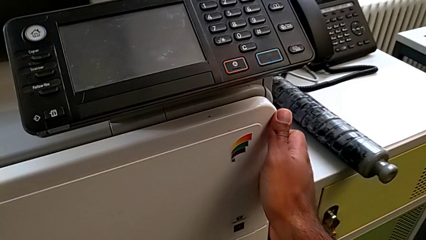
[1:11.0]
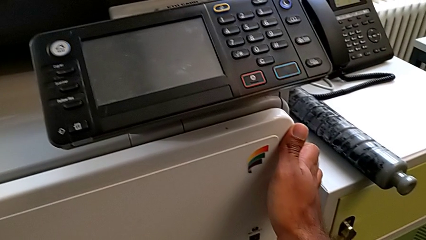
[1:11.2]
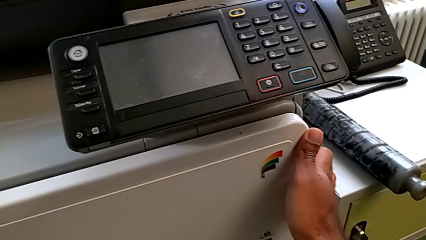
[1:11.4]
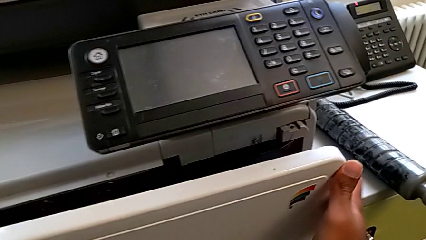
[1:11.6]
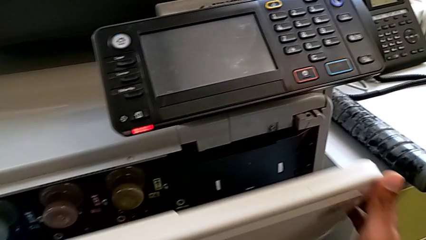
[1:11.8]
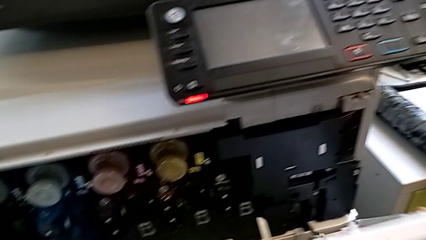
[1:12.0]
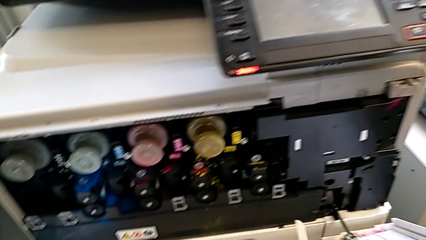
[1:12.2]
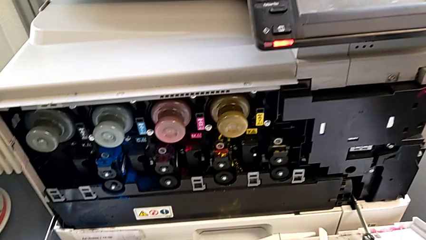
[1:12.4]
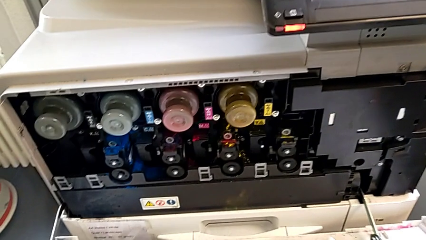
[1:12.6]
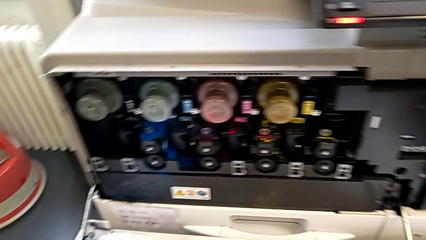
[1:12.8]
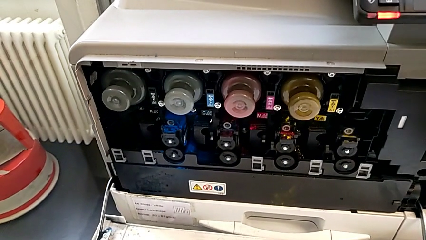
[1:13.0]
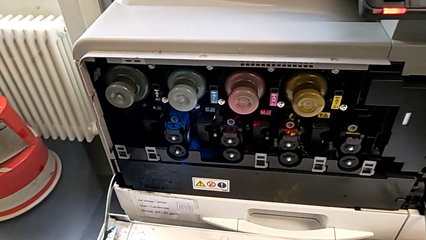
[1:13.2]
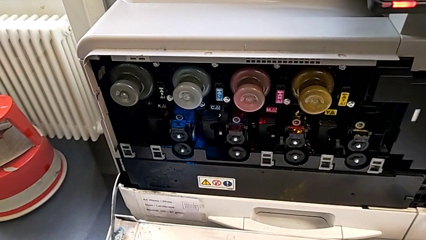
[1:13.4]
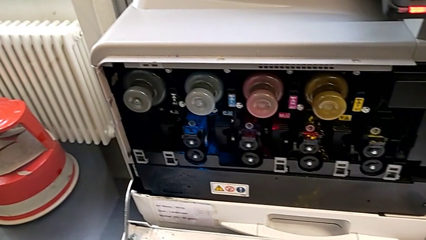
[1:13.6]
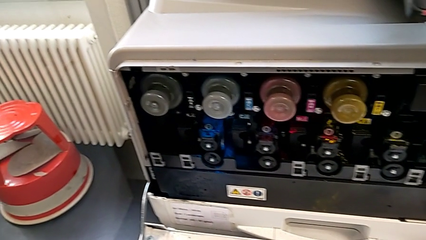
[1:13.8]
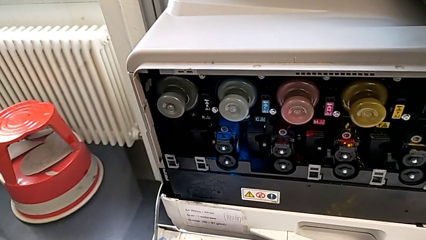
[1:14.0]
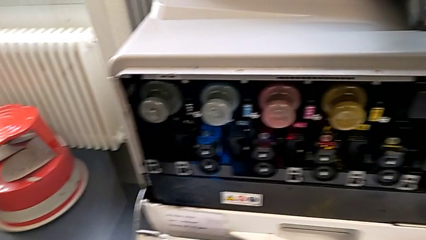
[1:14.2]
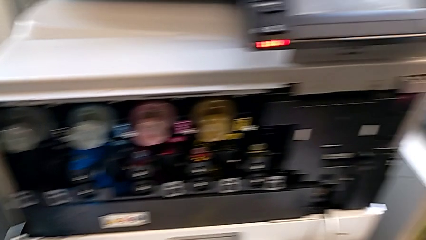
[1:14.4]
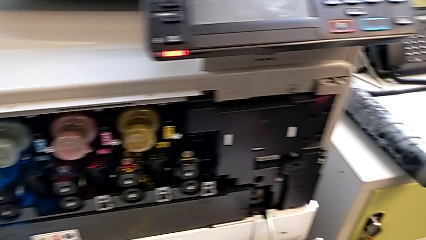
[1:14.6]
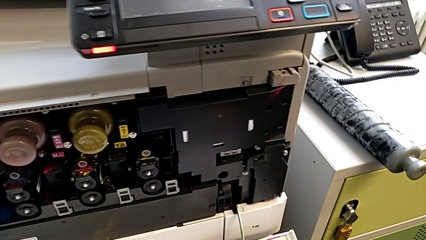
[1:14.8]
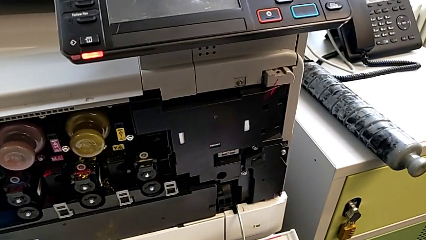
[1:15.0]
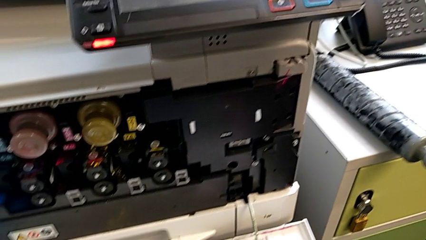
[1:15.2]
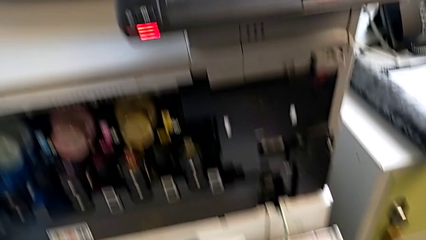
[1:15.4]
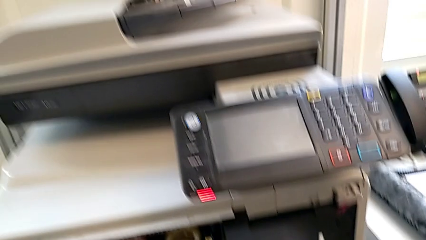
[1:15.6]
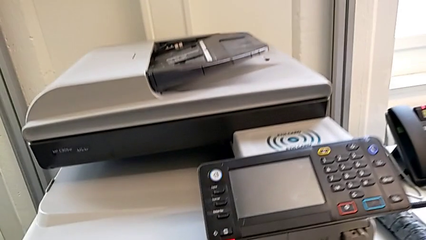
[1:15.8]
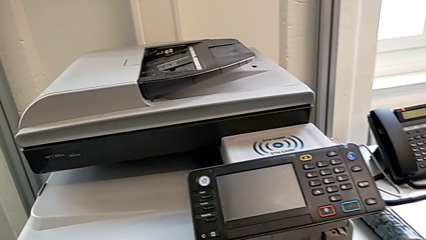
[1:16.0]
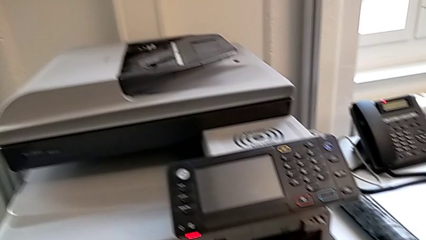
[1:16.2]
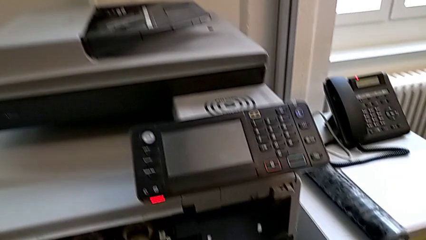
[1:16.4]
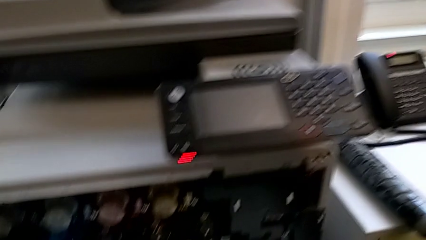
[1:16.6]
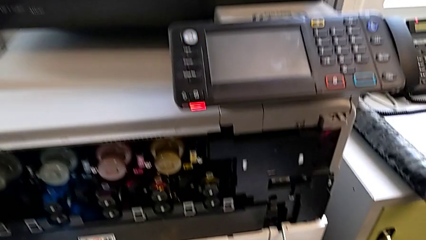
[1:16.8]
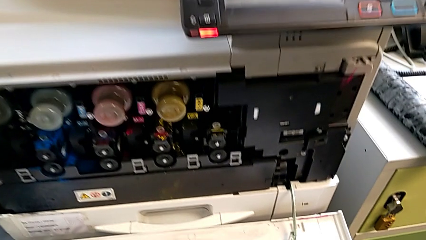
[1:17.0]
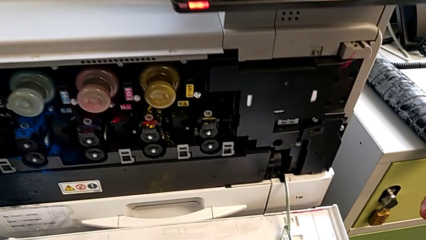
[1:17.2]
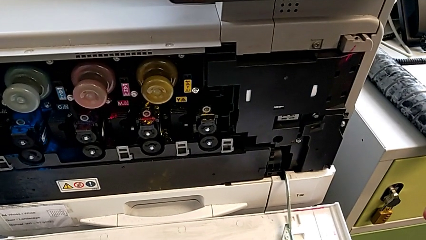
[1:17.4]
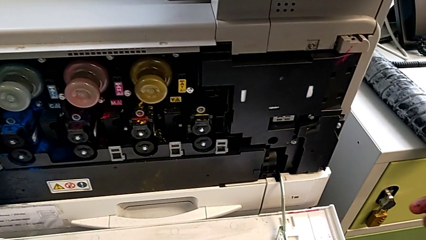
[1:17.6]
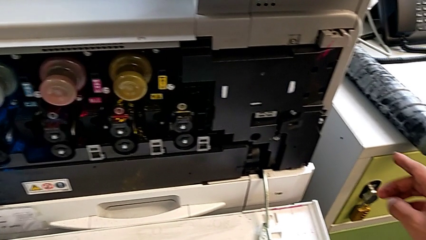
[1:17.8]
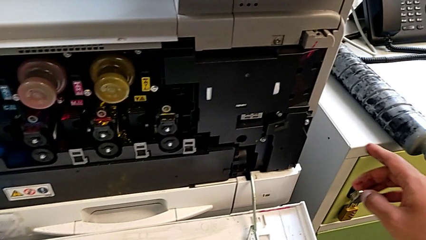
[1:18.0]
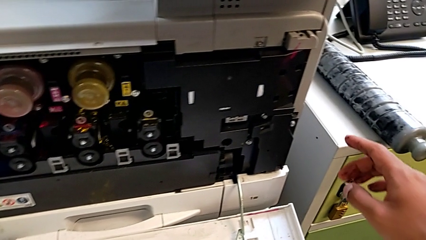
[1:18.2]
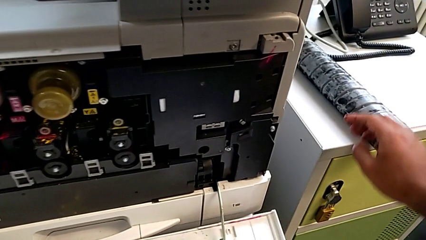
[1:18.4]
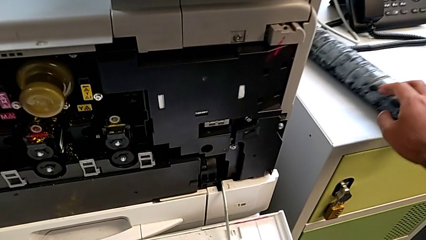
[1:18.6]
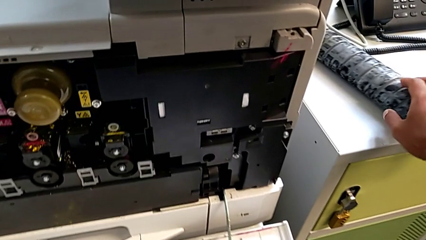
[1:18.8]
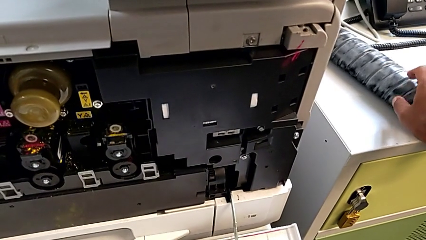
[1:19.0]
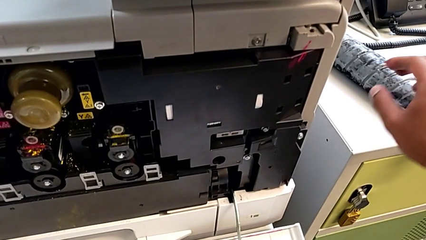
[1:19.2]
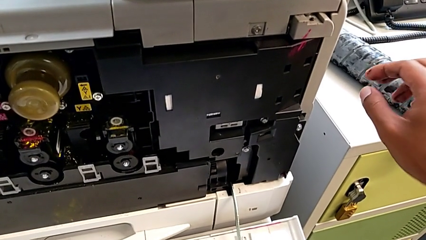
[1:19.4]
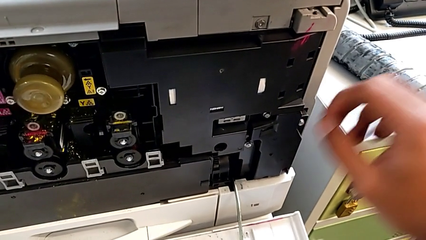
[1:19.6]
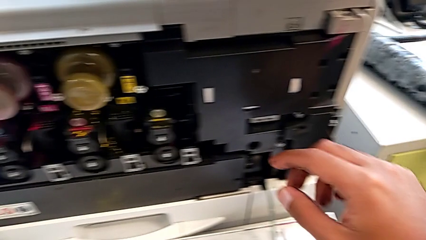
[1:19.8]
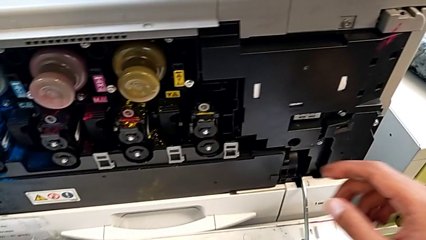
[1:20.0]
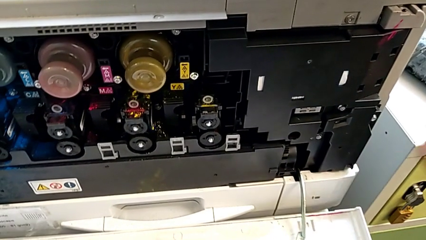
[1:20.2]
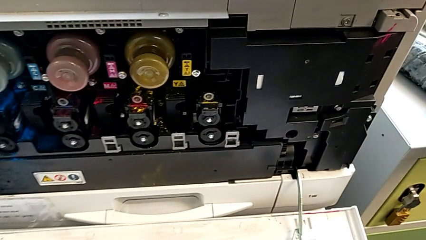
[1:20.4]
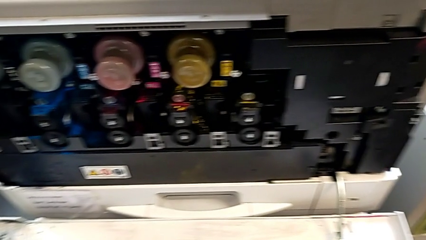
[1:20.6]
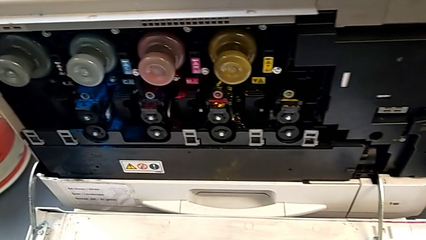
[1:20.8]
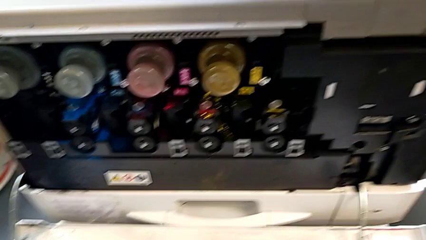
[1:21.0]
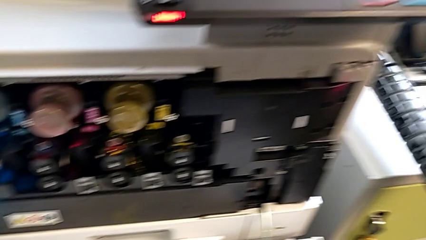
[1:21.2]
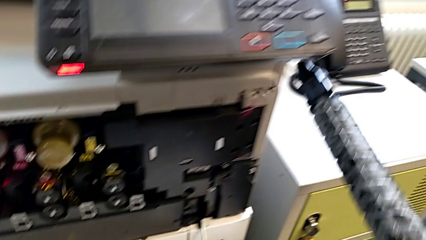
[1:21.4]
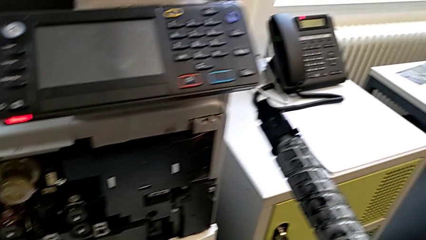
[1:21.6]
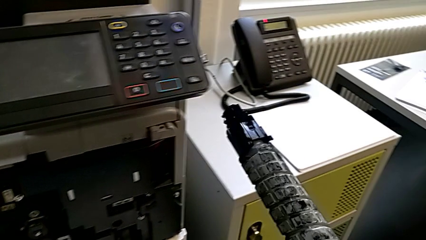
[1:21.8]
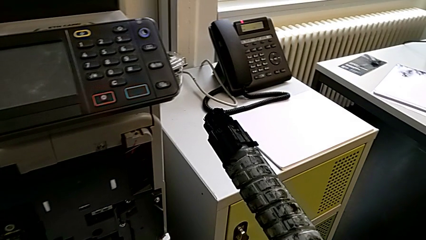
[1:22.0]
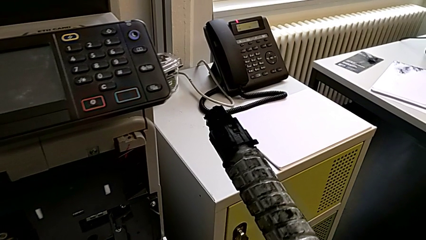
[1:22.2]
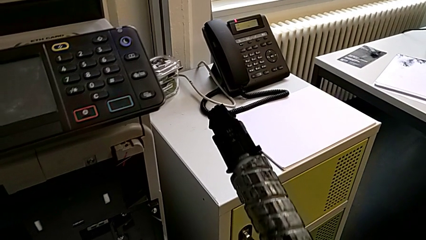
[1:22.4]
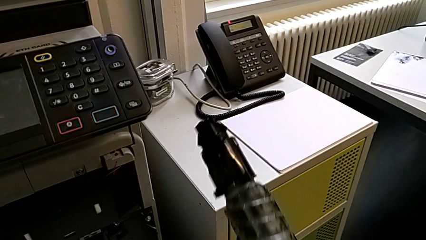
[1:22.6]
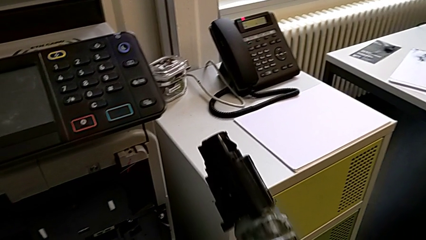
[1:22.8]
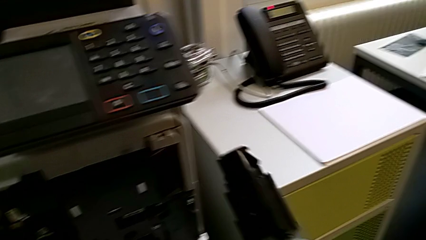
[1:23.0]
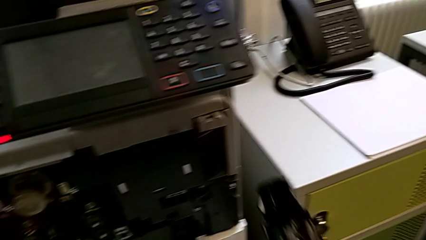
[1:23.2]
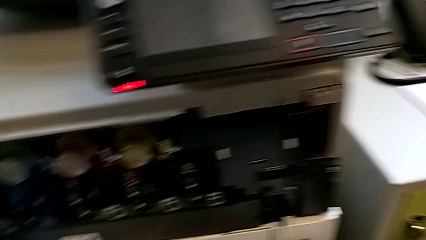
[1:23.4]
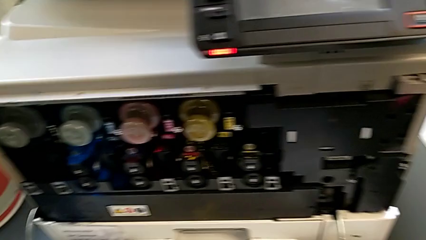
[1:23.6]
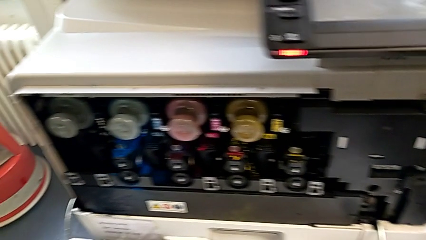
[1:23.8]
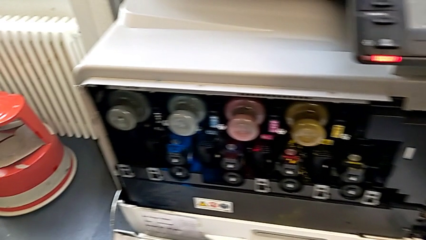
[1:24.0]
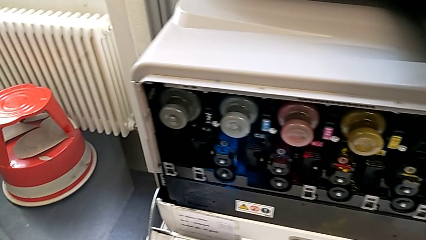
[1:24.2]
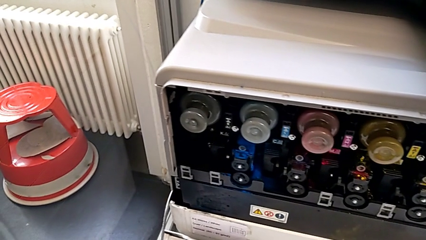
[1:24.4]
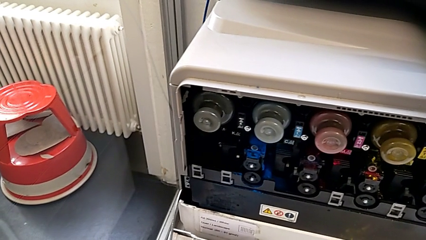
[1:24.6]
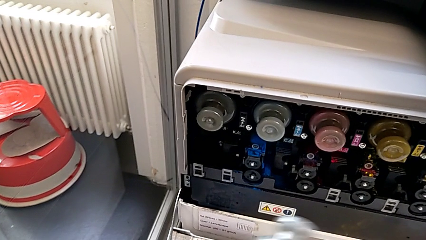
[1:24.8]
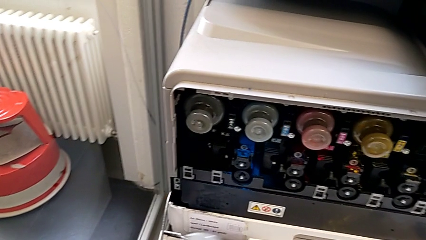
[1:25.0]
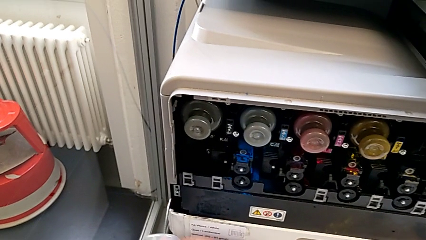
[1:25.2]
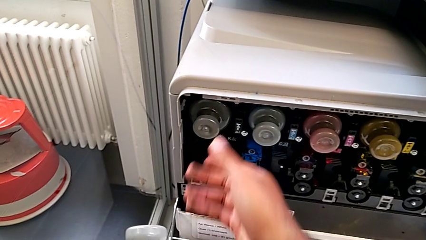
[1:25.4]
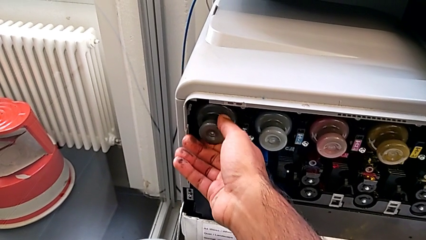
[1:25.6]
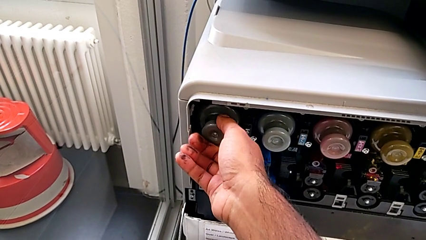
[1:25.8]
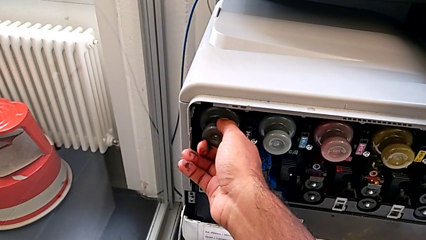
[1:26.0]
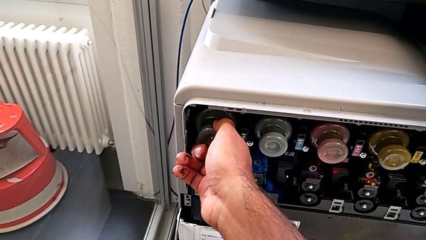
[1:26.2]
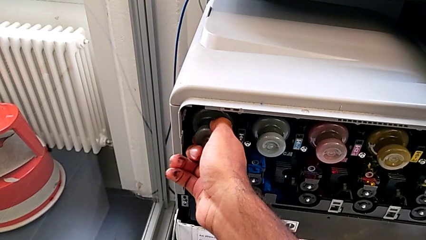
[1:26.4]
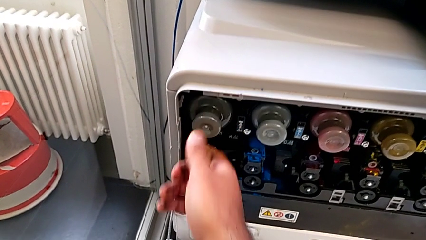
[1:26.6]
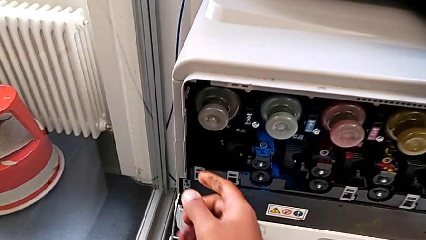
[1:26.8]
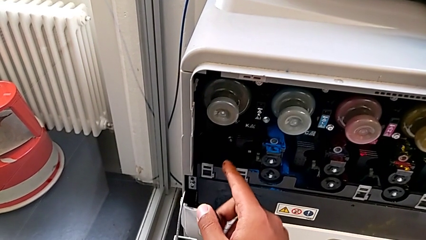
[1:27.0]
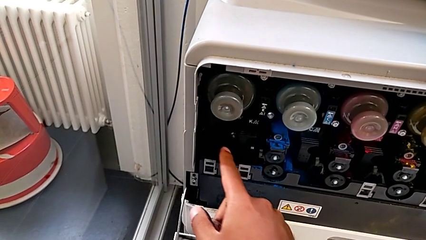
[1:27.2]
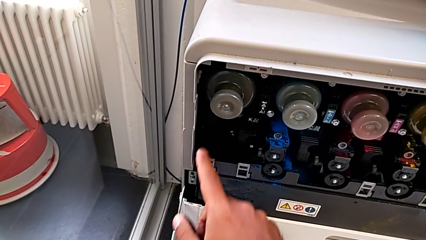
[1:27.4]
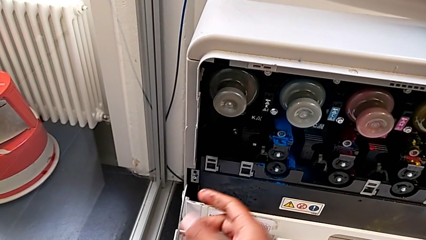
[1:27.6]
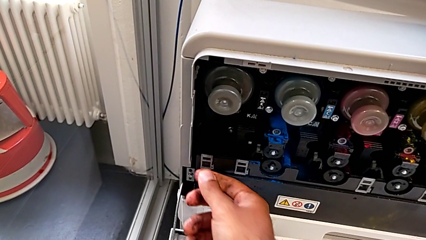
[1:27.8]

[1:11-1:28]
The camera wearer is replacing the black ink cartridge in the printer. They open the cartridge gate, approach the new ink cartridge, lift it, approach the old ink cartridge, grab it and wrongly inspect the new ink cartridge.
